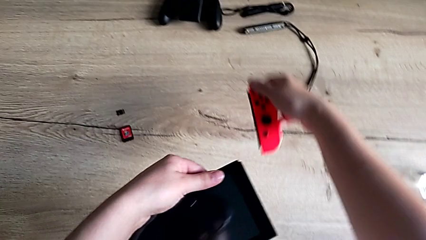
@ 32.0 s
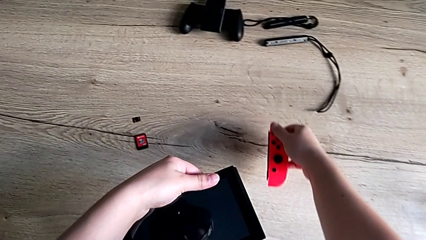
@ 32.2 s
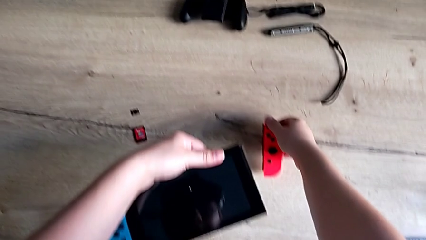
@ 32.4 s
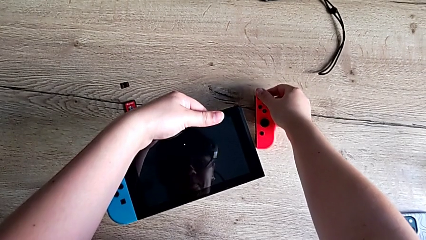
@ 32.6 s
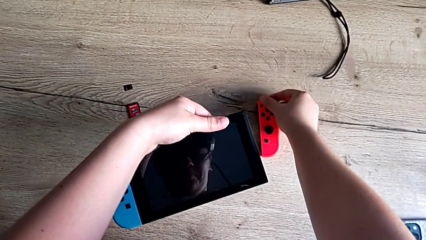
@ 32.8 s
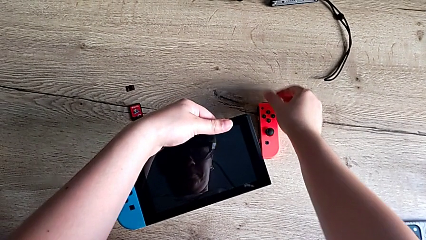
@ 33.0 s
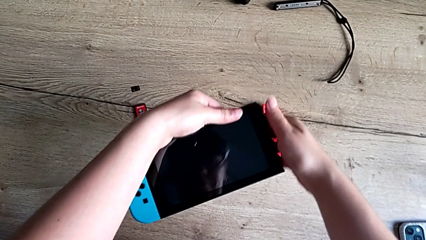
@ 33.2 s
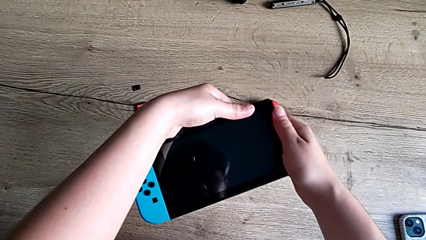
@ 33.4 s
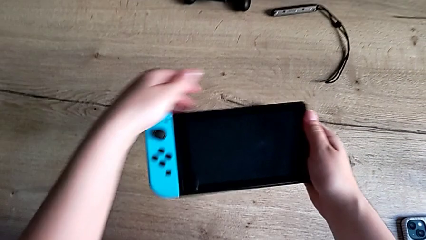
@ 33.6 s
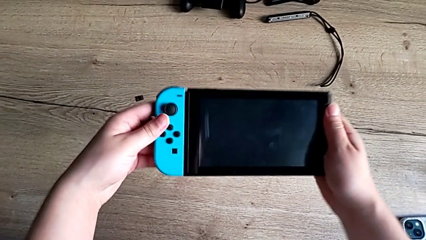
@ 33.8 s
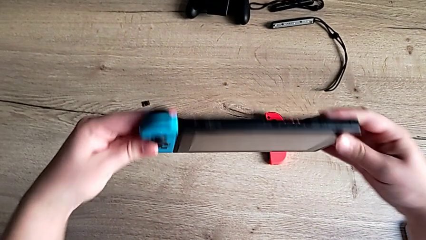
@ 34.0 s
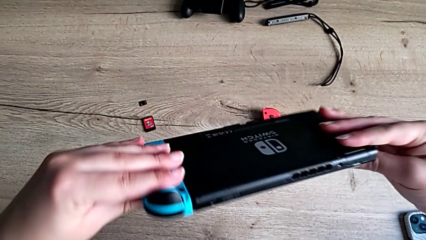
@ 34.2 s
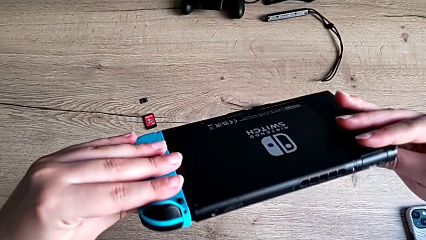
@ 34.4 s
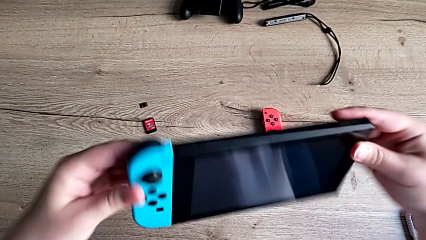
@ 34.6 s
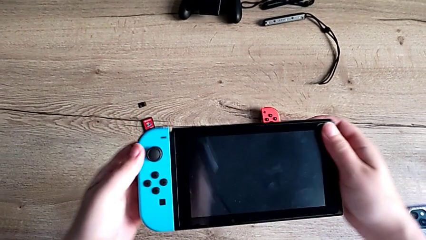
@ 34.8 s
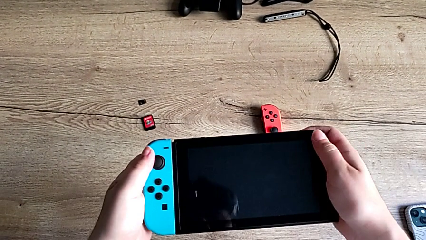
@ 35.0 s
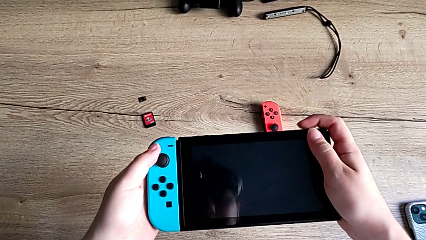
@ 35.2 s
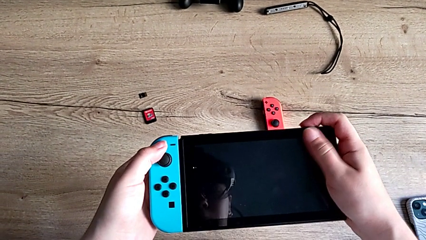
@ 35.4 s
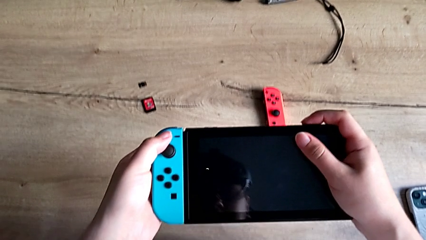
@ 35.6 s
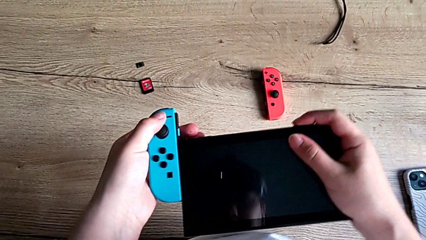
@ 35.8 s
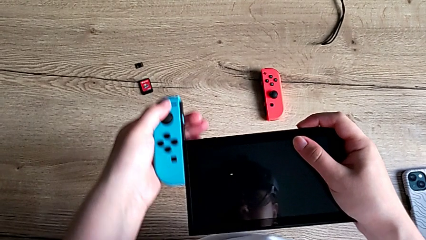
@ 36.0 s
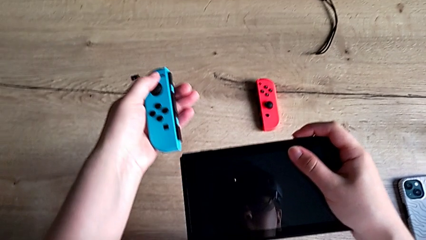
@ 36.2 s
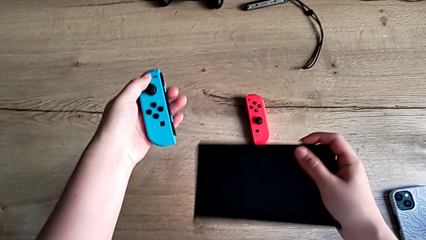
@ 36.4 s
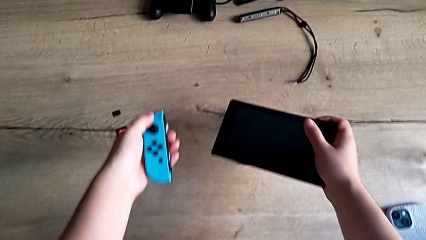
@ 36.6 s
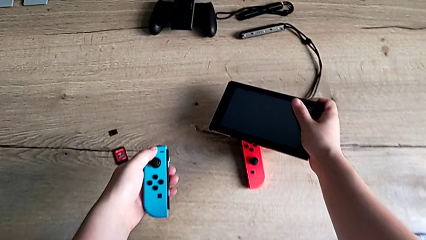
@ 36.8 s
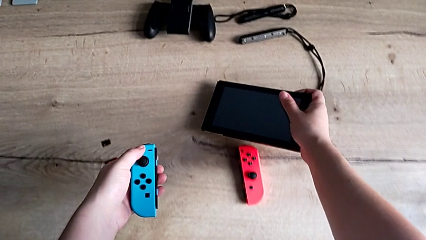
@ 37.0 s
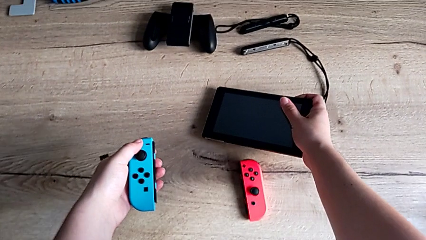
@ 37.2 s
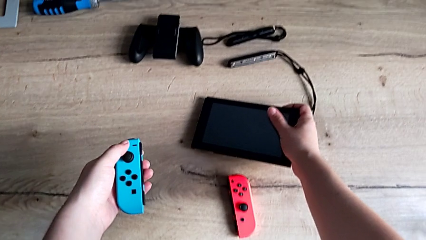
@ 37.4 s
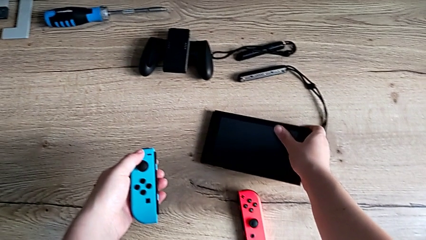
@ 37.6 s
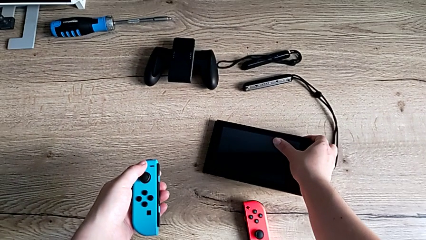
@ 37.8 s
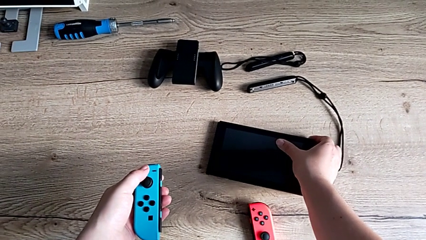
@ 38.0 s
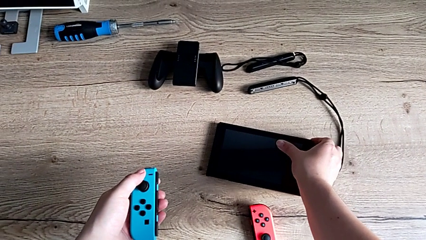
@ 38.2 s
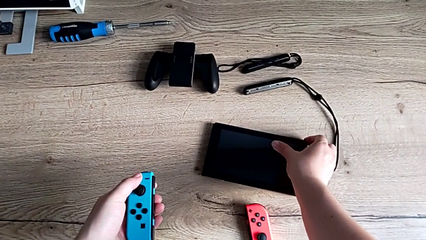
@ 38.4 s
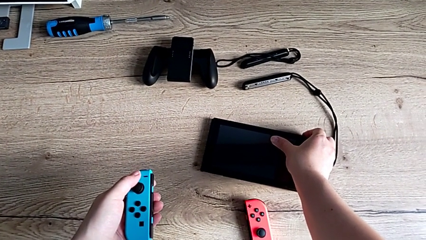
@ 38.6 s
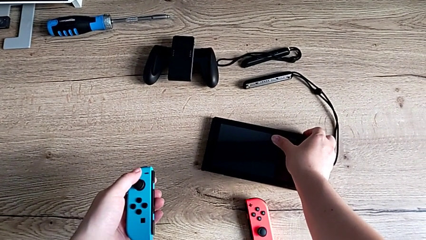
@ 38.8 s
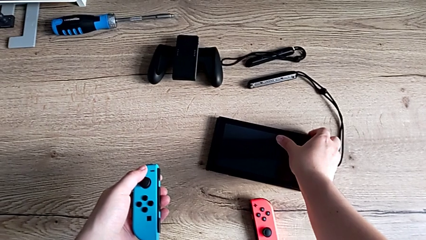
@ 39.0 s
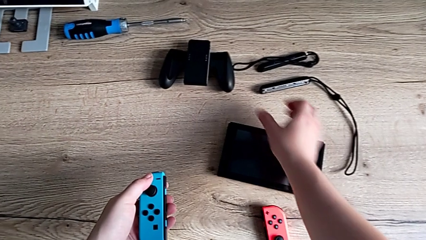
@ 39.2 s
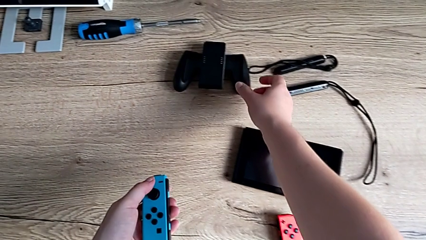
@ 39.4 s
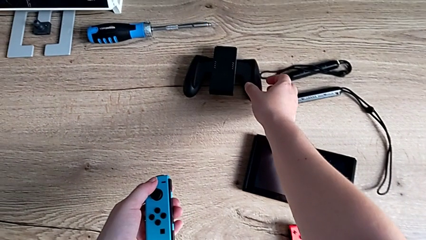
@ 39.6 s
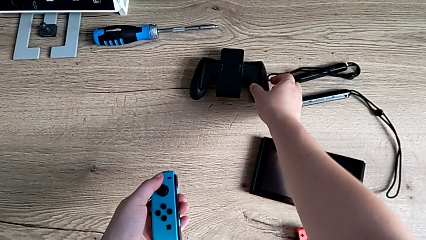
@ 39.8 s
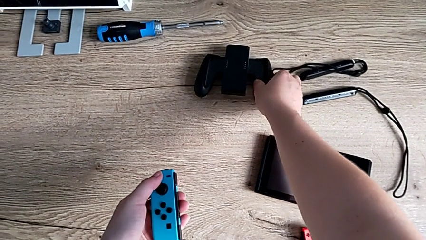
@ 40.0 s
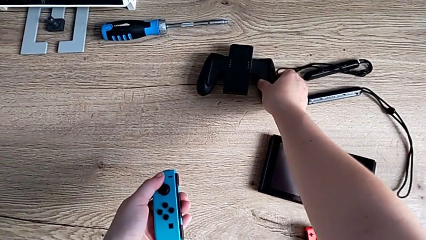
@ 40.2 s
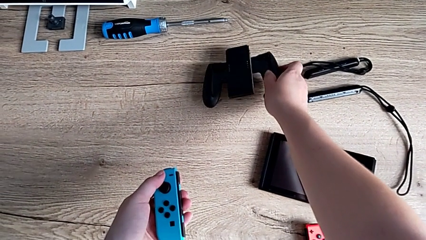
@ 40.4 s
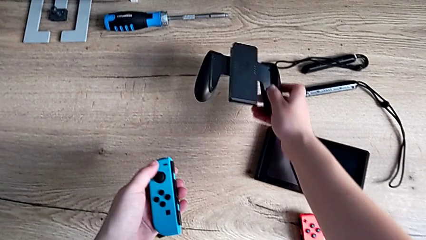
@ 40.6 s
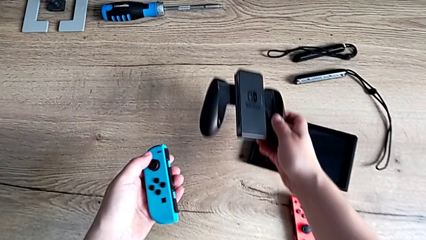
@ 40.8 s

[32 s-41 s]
The camera wearer is detaching the joycons from the Nintendo Switch. They place the Joy-Con controller, flip the Nintendo Switch, withdraw the left Joy-Con controller and place the Nintendo Switch.

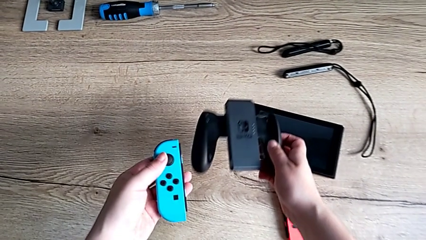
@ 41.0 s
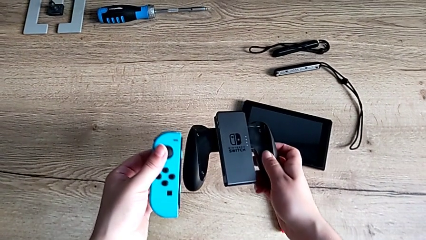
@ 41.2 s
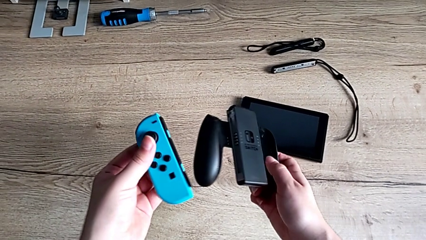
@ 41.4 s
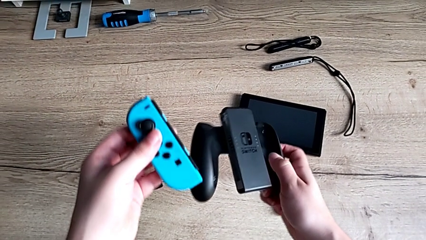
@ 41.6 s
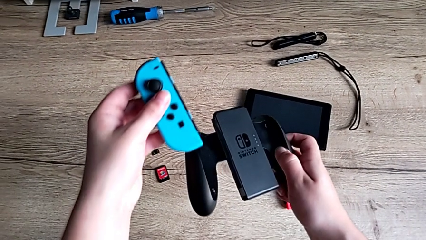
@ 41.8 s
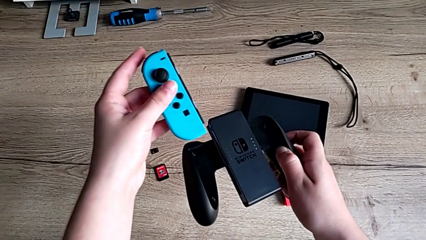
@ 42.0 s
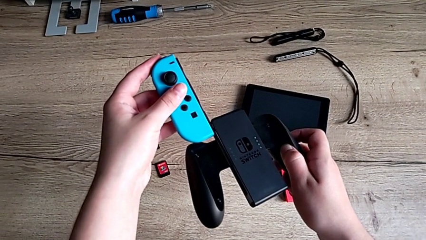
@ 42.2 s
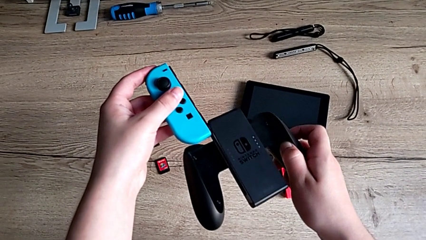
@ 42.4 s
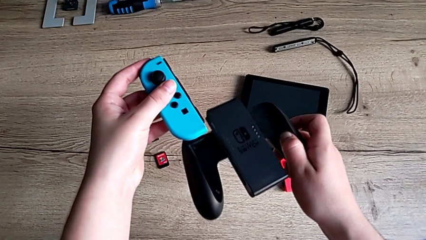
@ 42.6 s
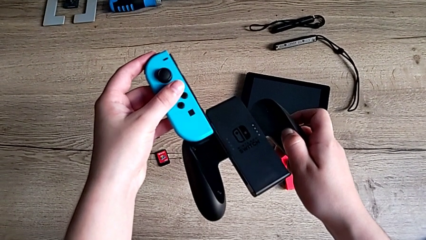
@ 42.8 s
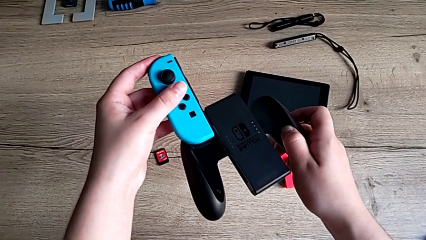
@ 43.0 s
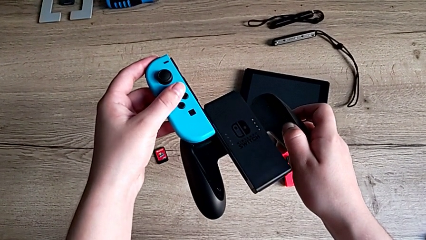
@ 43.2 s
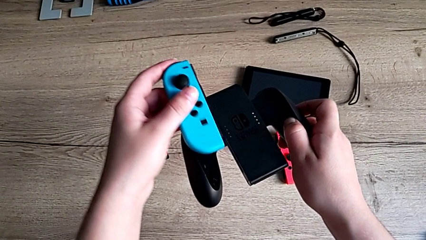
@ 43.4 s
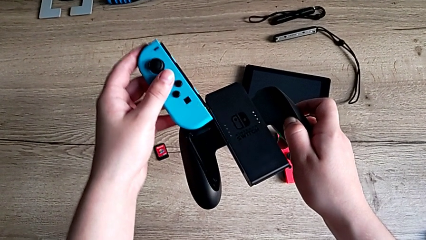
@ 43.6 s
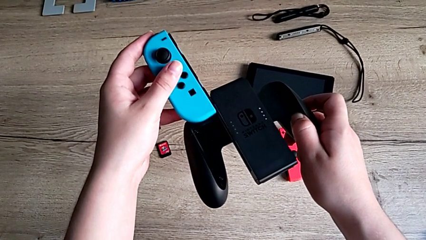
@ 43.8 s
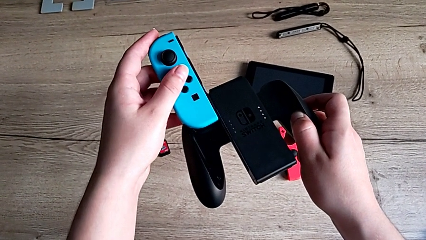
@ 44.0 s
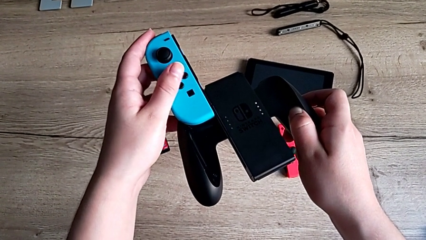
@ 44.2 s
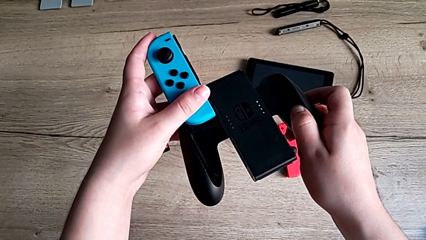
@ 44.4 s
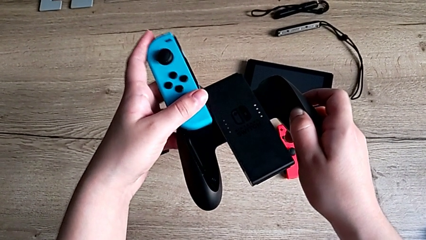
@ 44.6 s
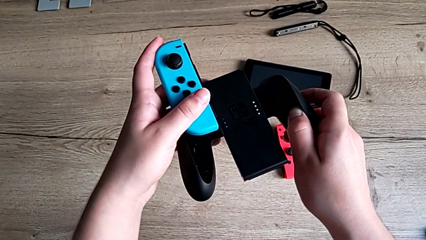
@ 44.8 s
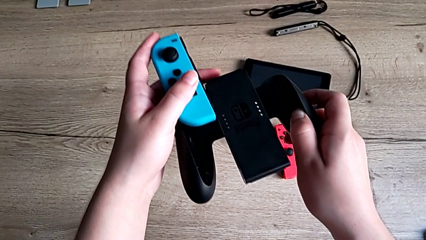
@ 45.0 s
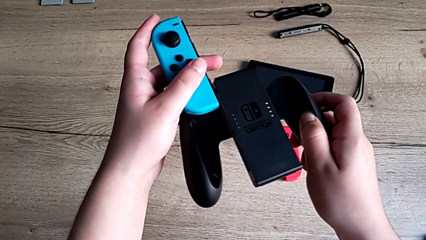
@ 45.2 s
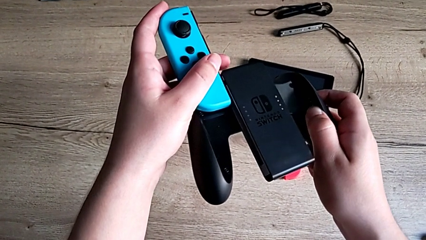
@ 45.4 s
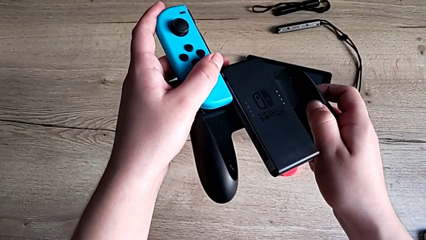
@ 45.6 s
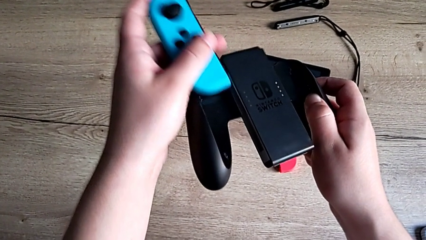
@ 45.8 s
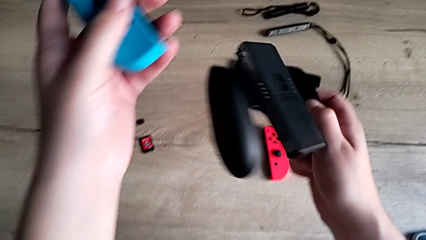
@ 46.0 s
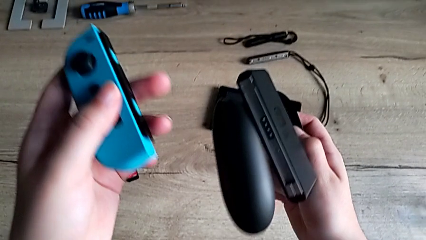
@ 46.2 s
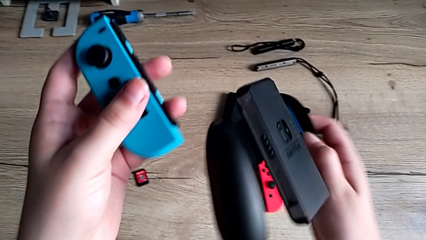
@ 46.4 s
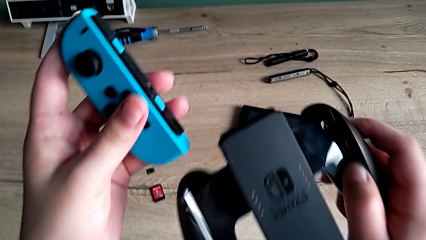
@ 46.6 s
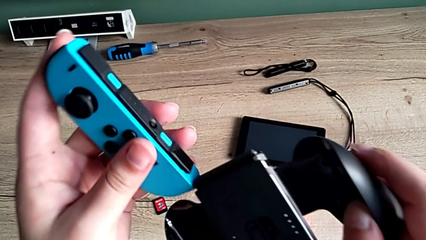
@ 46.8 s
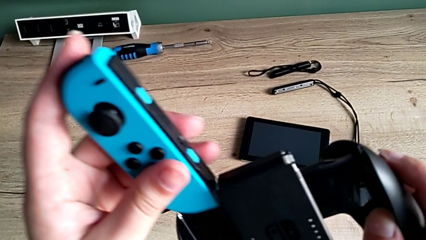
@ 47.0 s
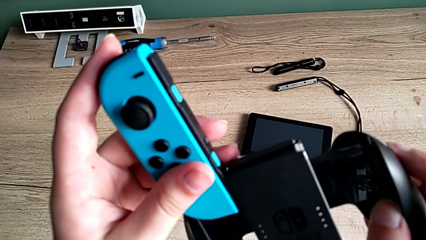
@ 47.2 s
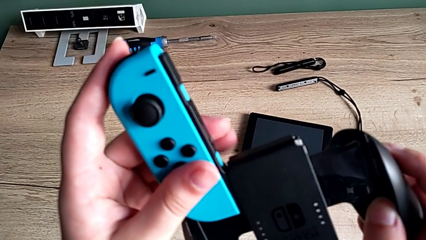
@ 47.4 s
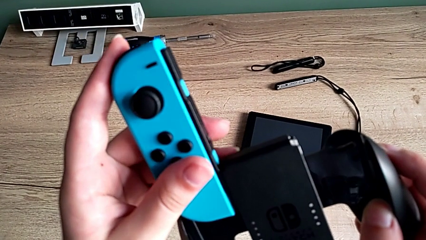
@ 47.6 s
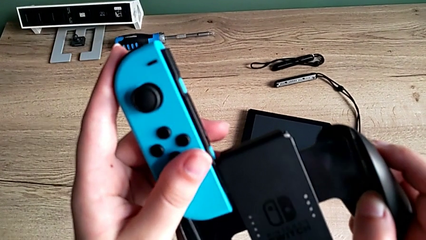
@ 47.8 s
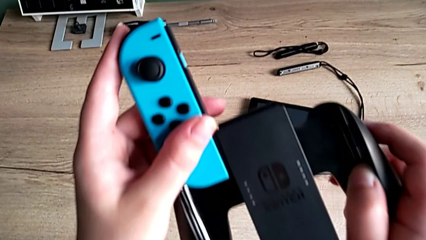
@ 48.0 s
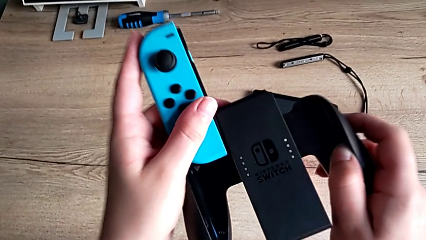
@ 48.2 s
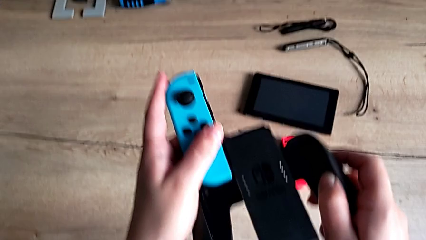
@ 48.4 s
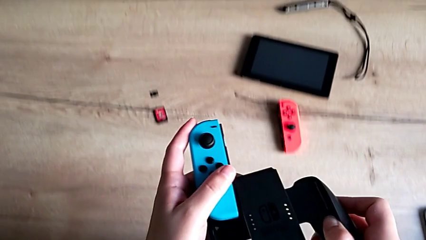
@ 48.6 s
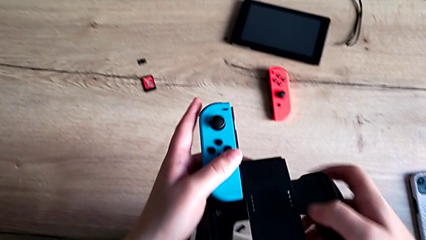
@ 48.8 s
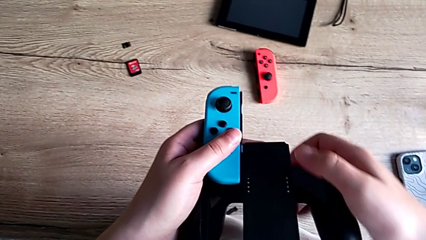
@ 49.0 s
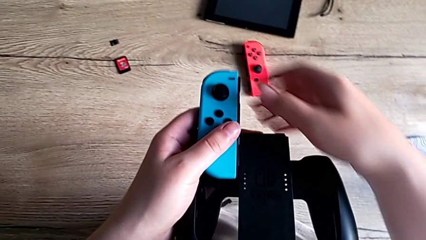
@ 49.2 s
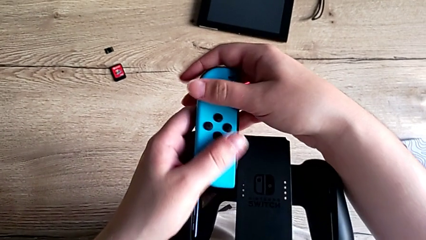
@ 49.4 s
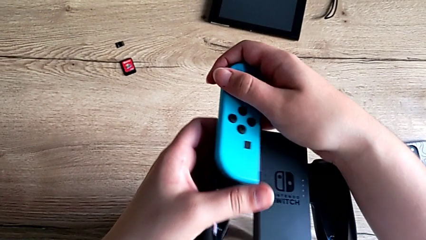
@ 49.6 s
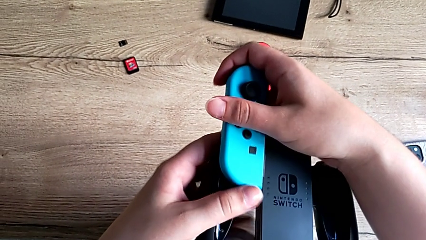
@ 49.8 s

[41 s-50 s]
The camera wearer is attaching the joycons to the comfort grip. They lift the comfort grip, insert the blue Joy-Con controller, inspect the comfort grip and begin to insert the blue Joy-Con controller.
